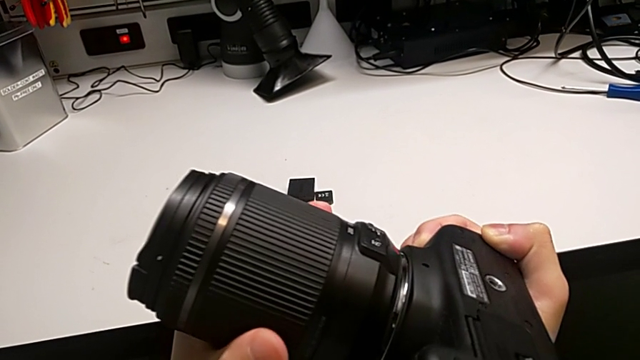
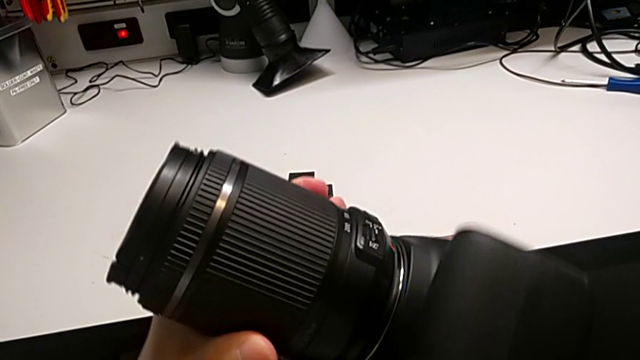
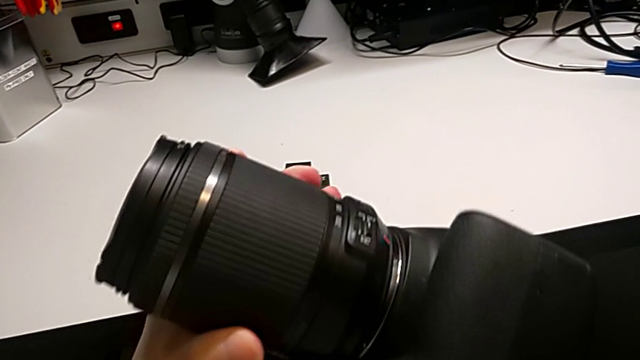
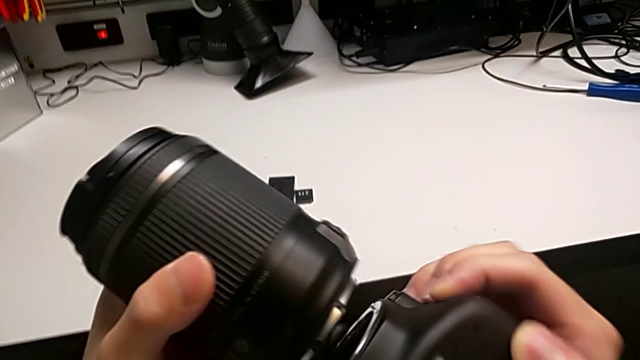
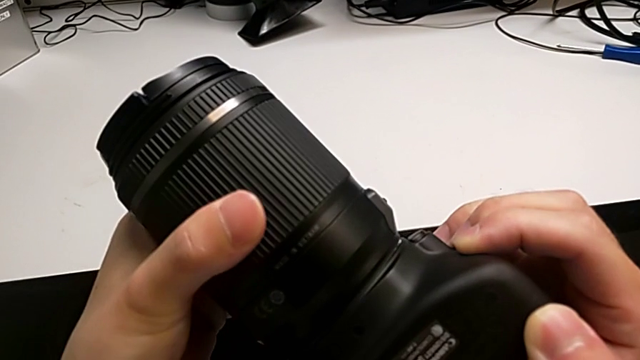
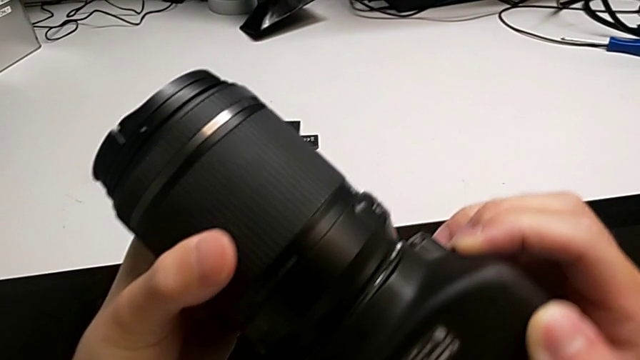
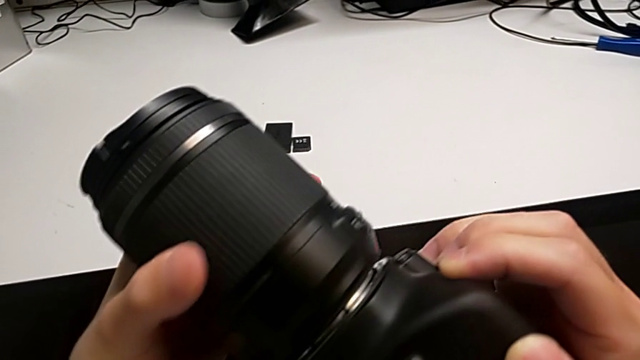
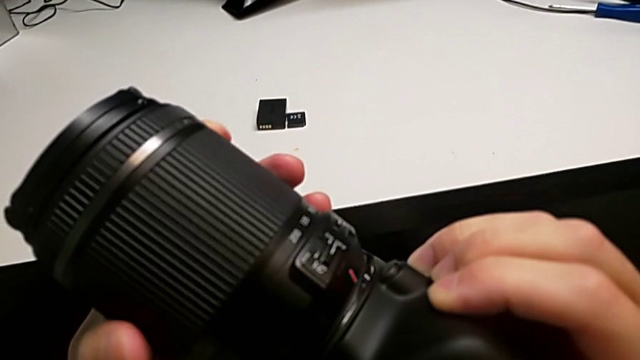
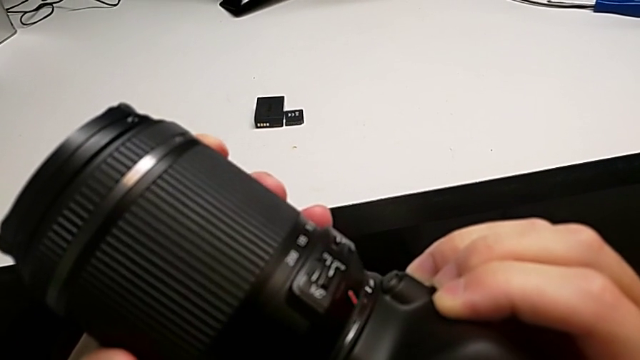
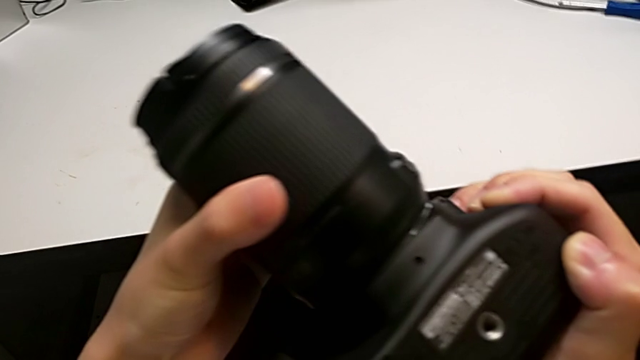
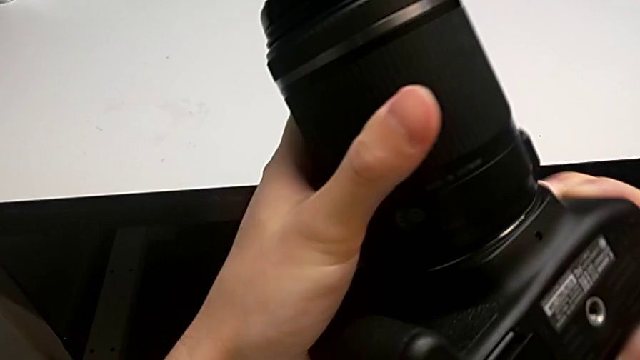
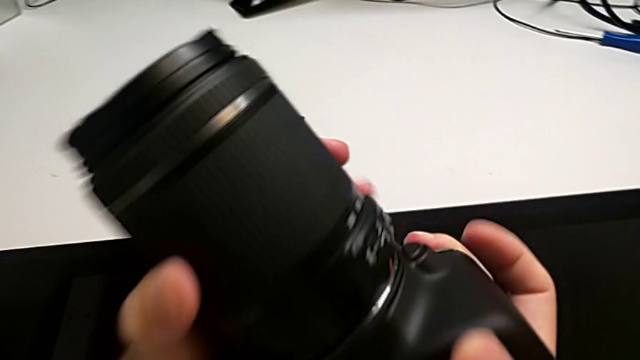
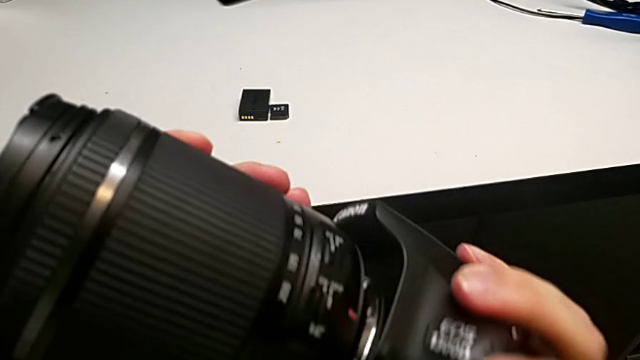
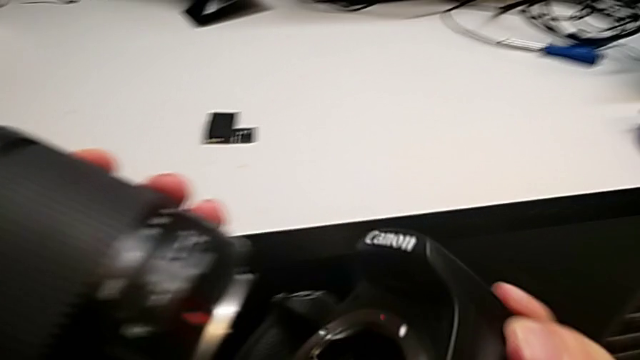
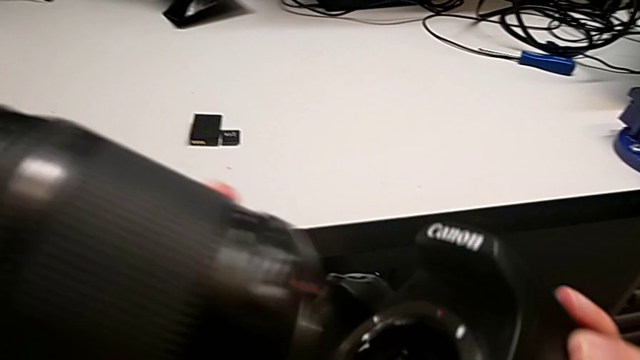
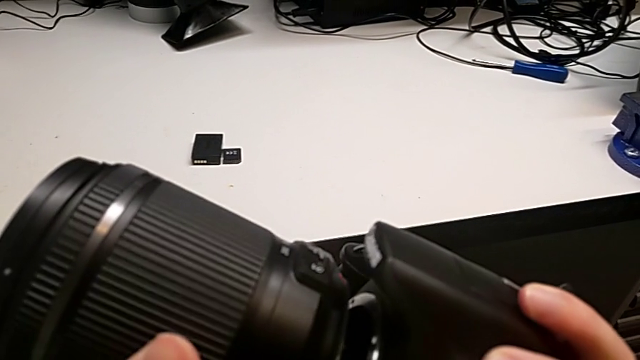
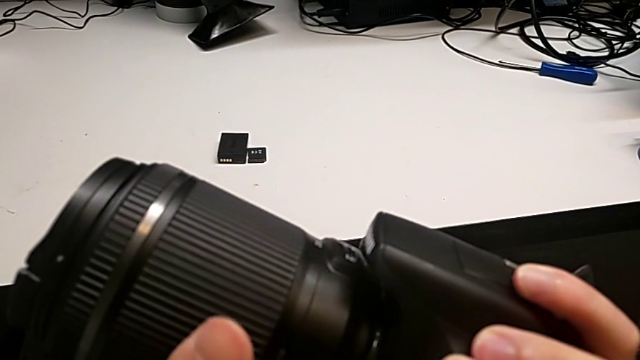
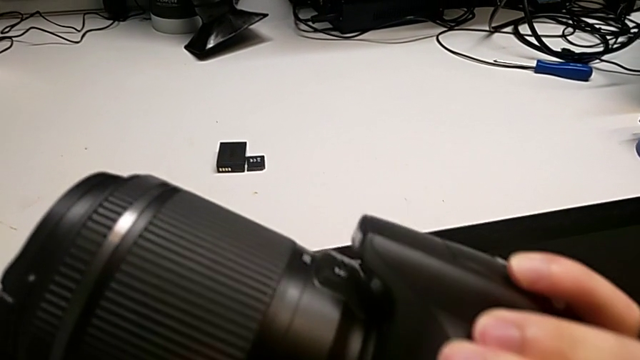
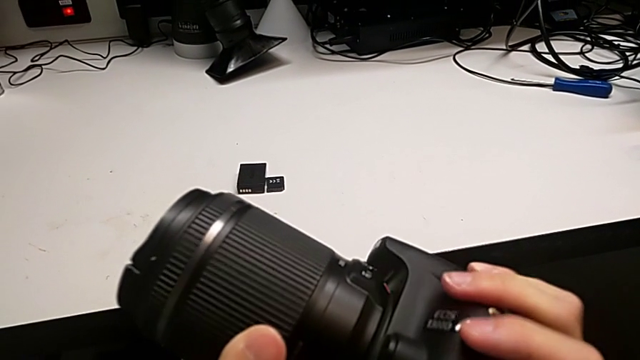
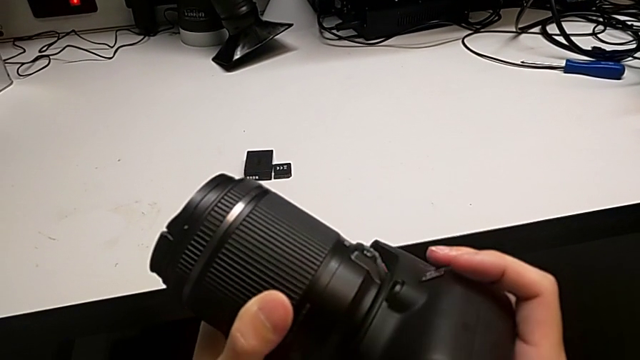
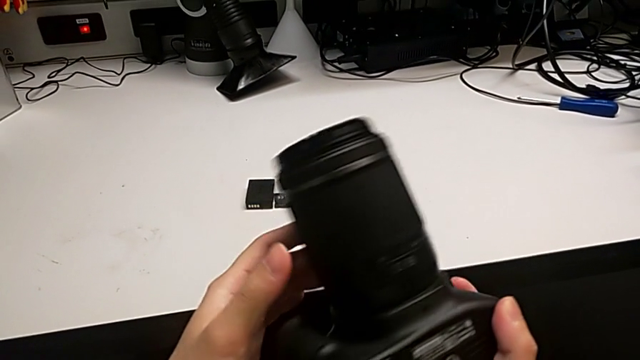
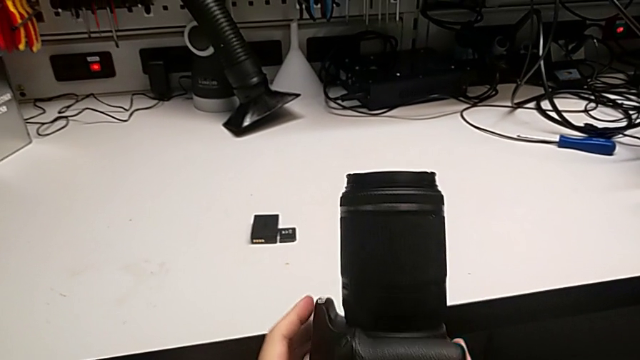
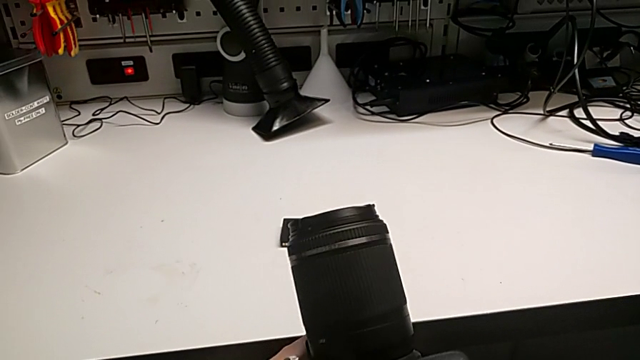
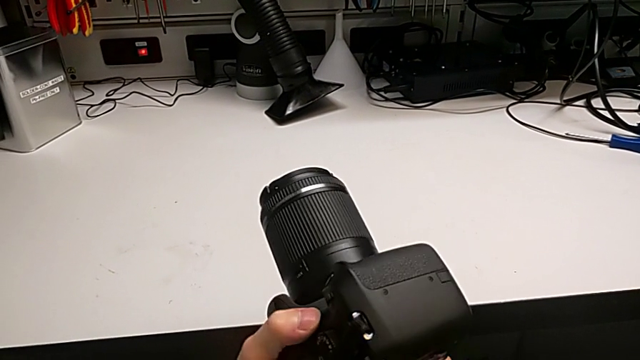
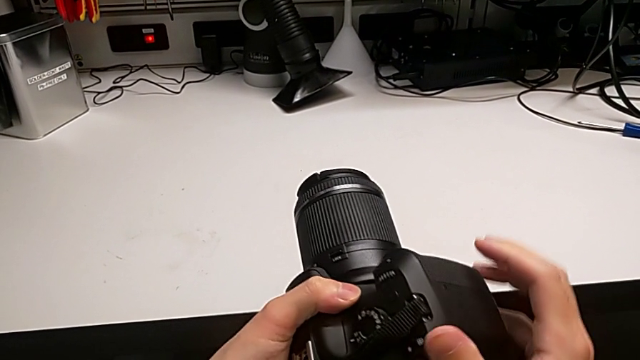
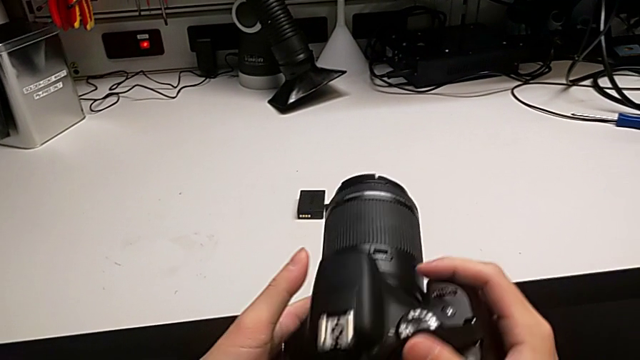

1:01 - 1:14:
The camera wearer is attaching the lens to the DSLR camera. They withdraw the rounded lens, wrongly rotate it, withdraw it, assemble it, rotate it and rotate the black DSLR.

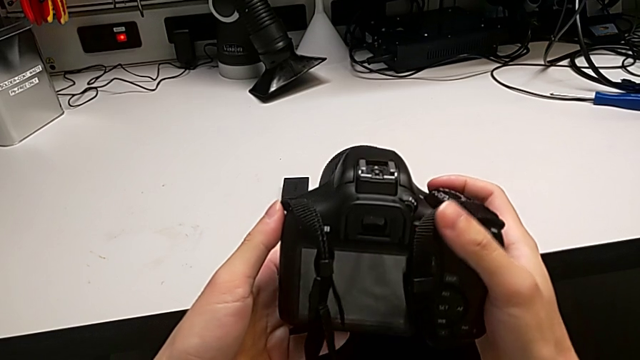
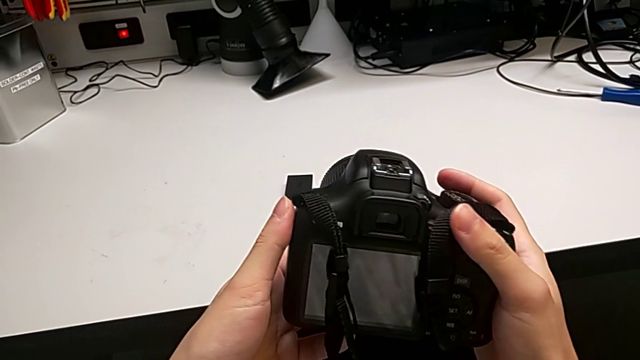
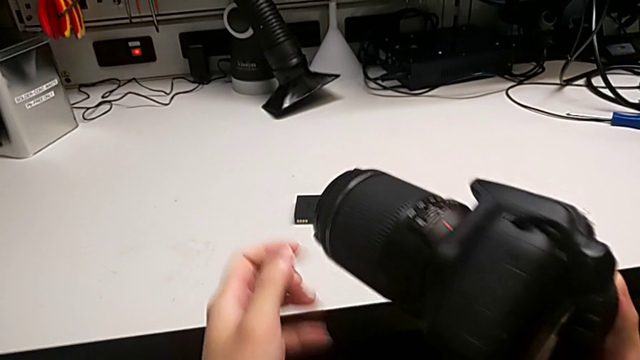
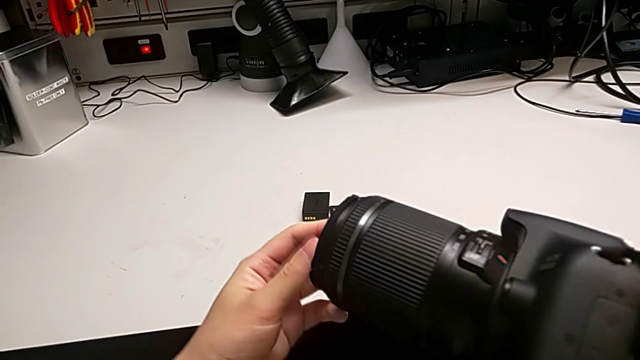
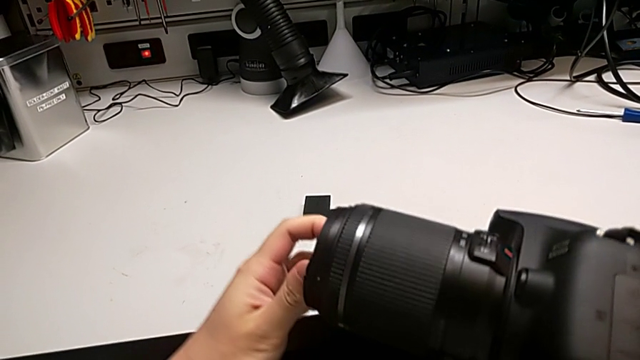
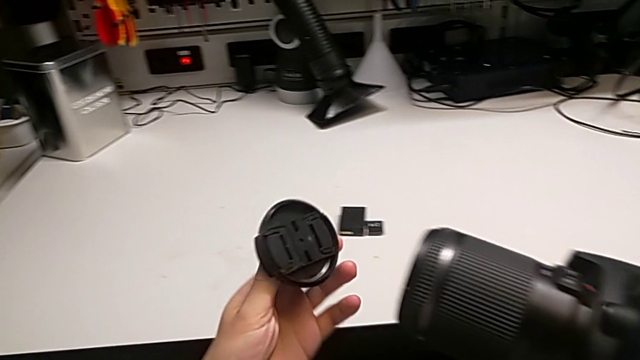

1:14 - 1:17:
The camera wearer detaches the lens cover. They rotate the black DSLR, rotate the rounded lens cover and withdraw it.

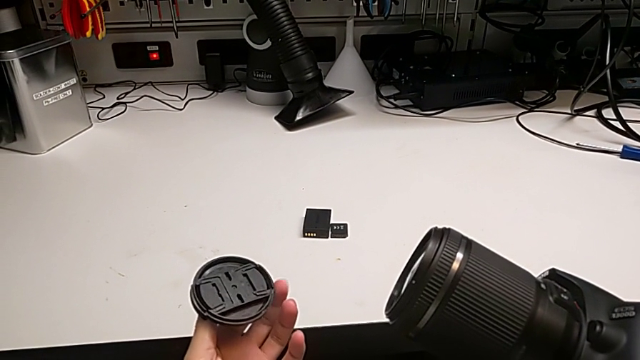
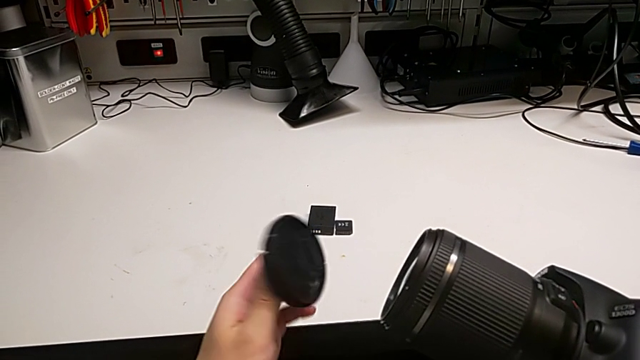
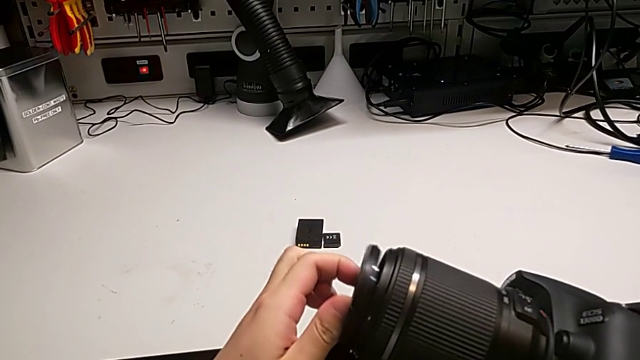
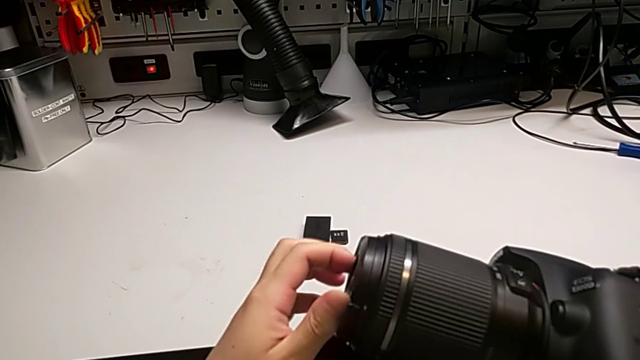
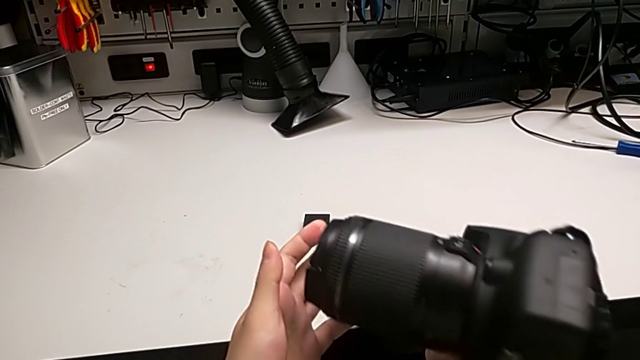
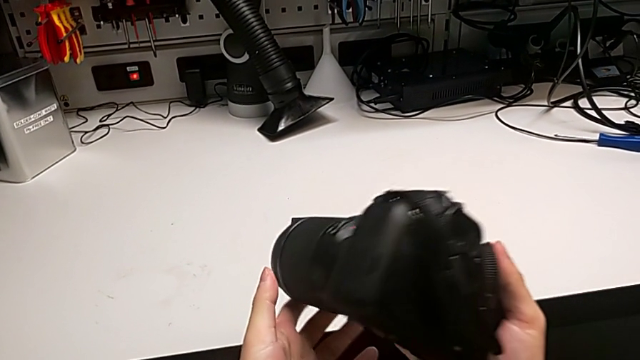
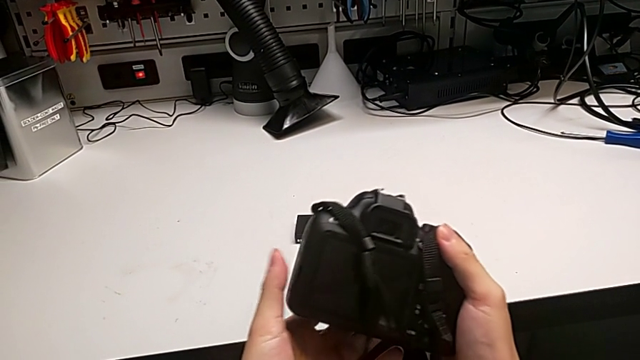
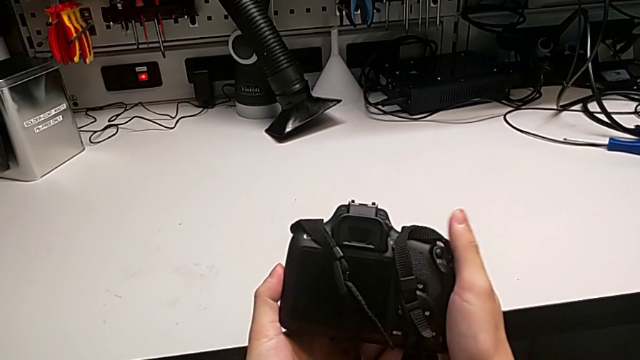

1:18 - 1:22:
The camera wearer attaches the lens cover. They assemble the rounded lens cover and rotate the black DSLR.
